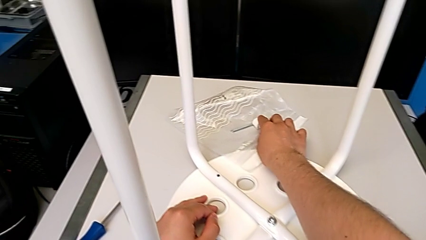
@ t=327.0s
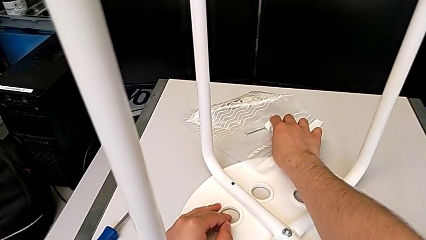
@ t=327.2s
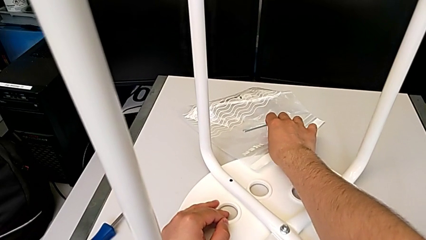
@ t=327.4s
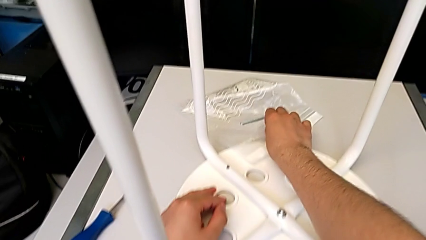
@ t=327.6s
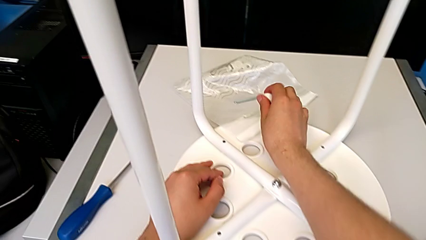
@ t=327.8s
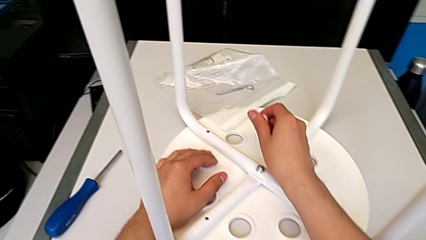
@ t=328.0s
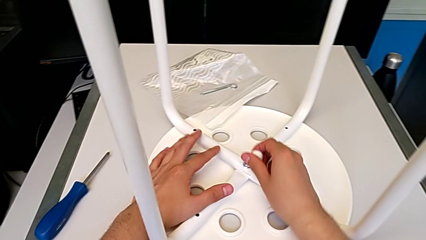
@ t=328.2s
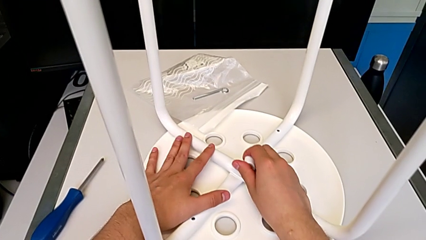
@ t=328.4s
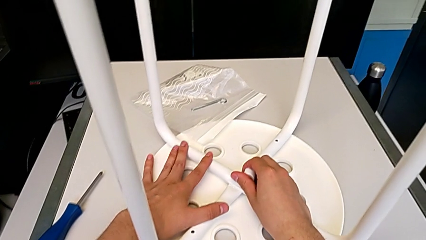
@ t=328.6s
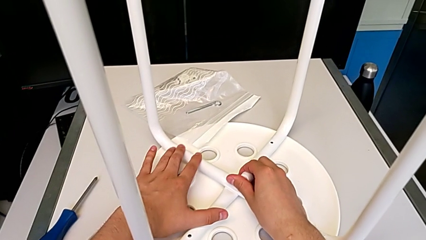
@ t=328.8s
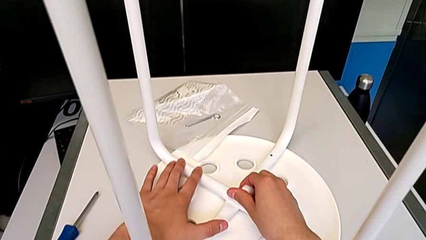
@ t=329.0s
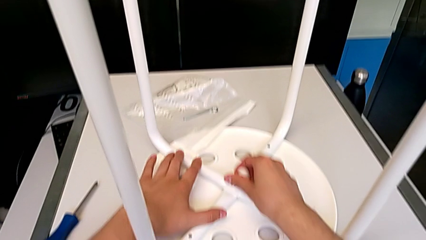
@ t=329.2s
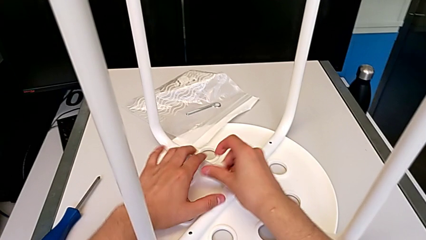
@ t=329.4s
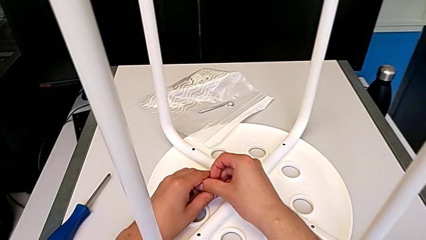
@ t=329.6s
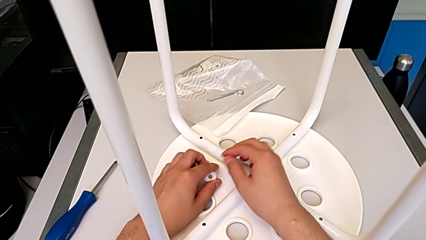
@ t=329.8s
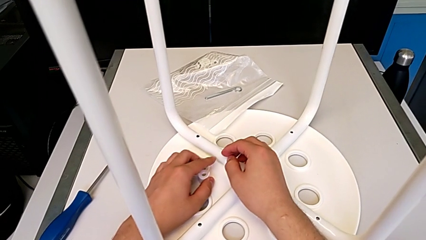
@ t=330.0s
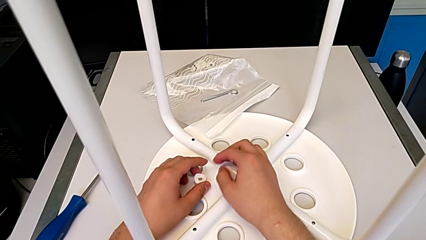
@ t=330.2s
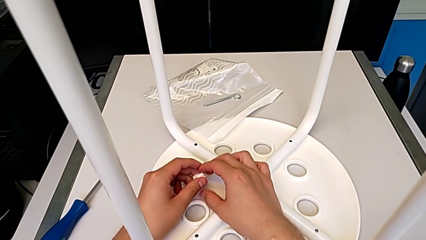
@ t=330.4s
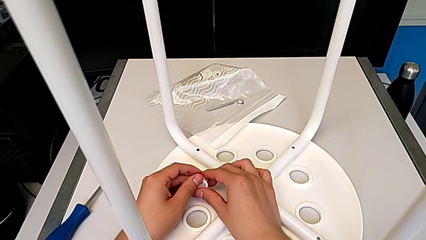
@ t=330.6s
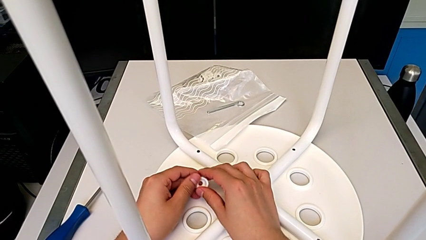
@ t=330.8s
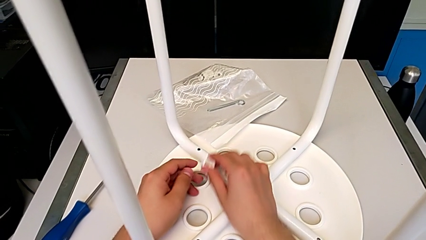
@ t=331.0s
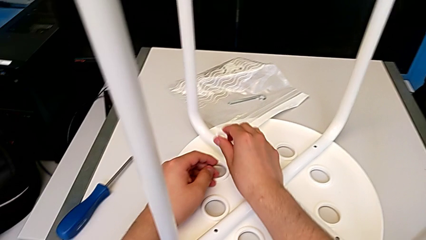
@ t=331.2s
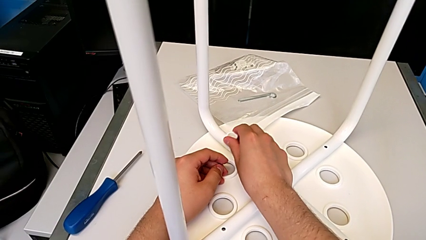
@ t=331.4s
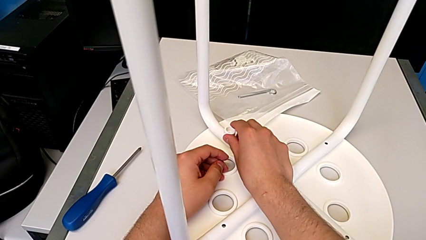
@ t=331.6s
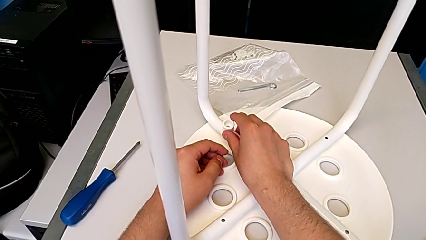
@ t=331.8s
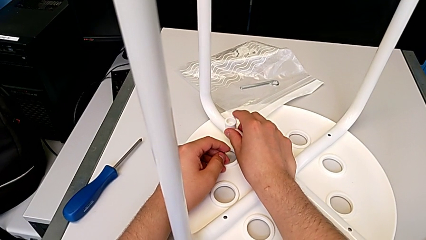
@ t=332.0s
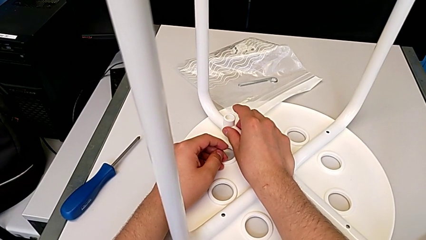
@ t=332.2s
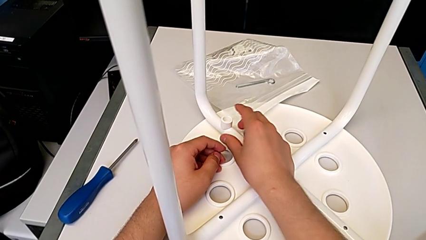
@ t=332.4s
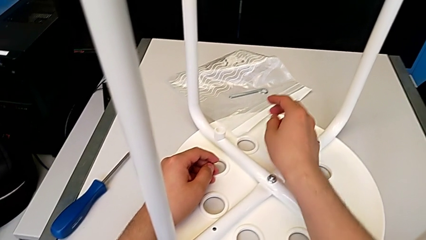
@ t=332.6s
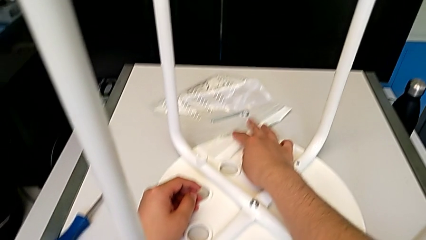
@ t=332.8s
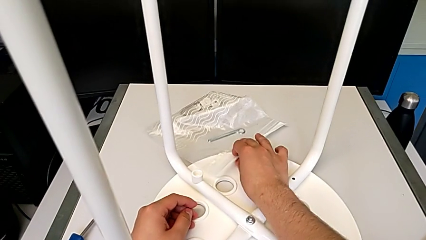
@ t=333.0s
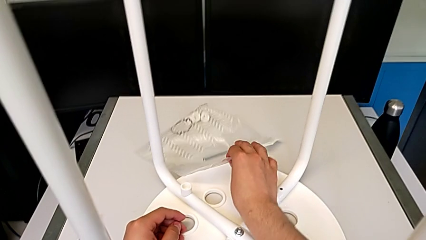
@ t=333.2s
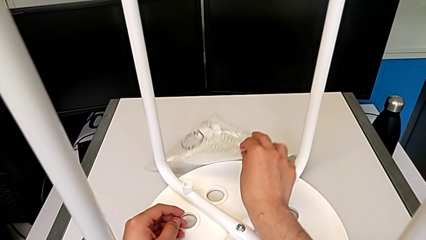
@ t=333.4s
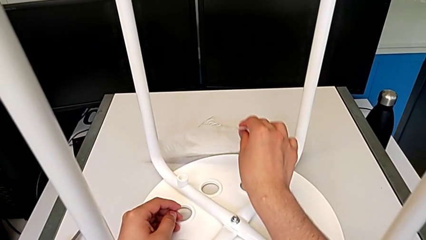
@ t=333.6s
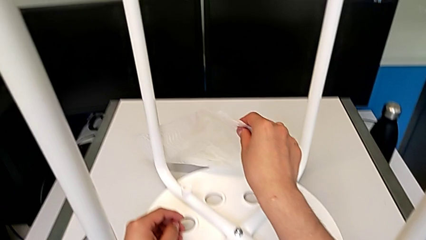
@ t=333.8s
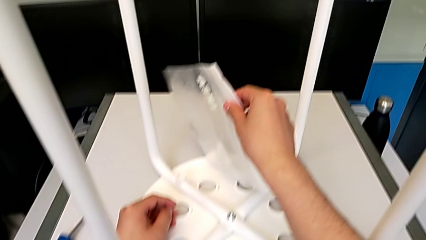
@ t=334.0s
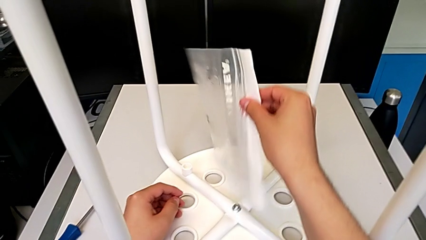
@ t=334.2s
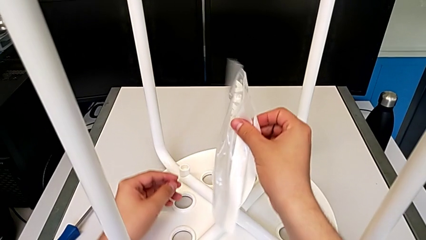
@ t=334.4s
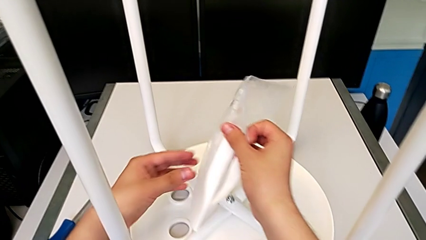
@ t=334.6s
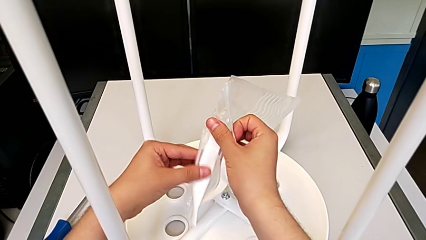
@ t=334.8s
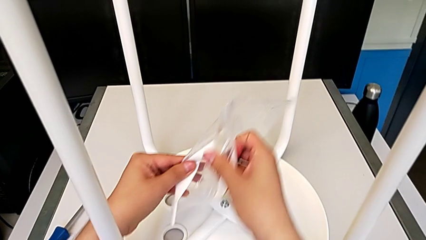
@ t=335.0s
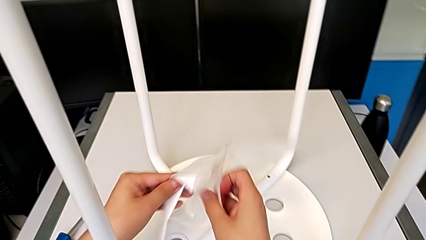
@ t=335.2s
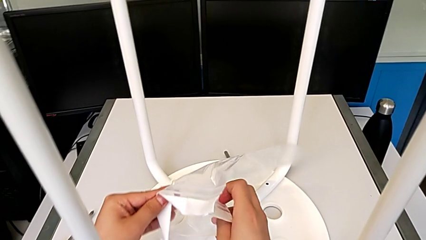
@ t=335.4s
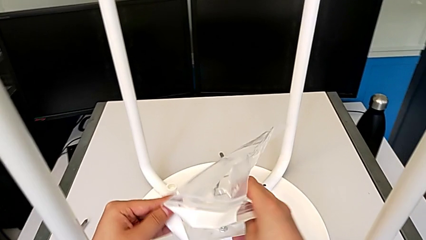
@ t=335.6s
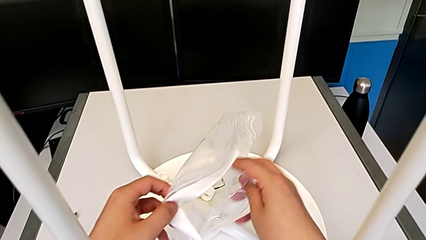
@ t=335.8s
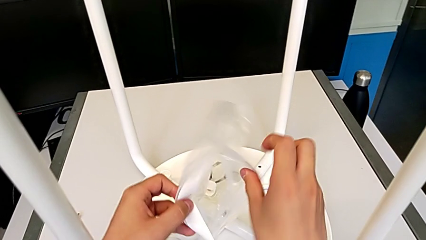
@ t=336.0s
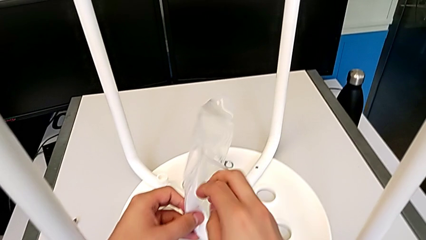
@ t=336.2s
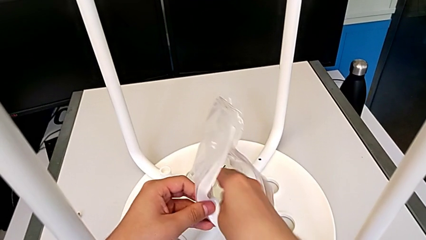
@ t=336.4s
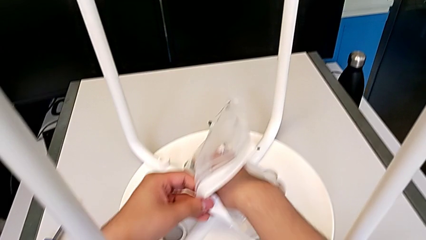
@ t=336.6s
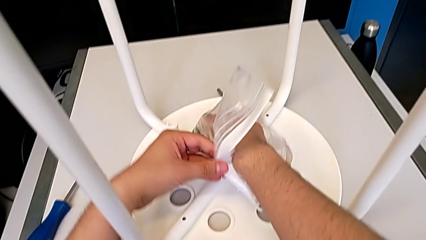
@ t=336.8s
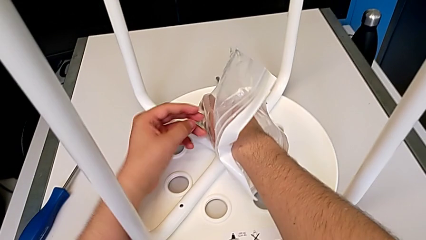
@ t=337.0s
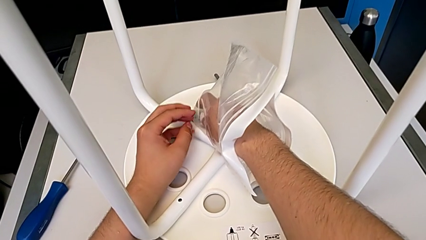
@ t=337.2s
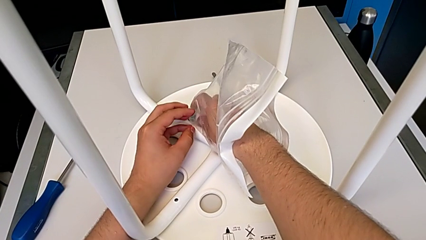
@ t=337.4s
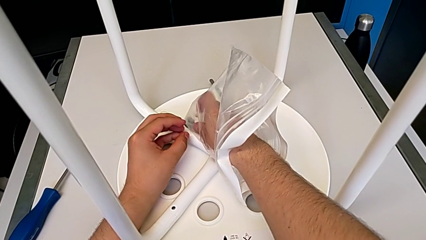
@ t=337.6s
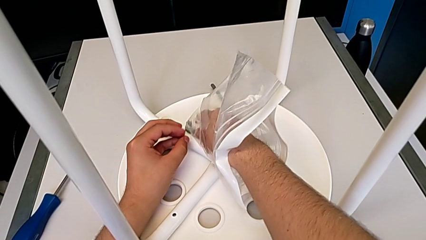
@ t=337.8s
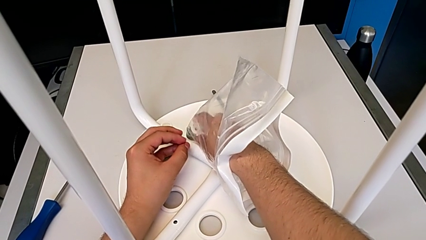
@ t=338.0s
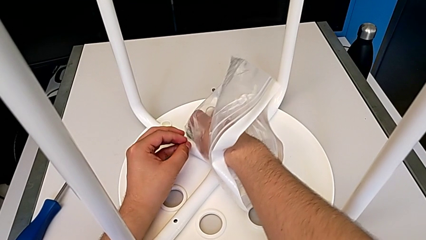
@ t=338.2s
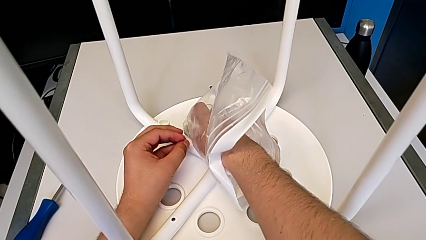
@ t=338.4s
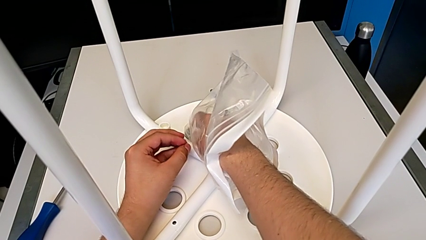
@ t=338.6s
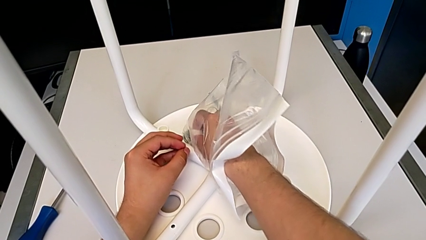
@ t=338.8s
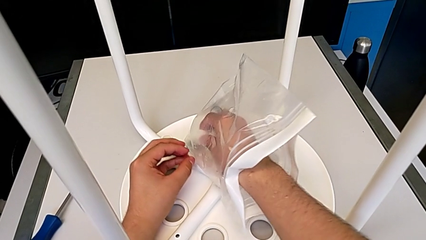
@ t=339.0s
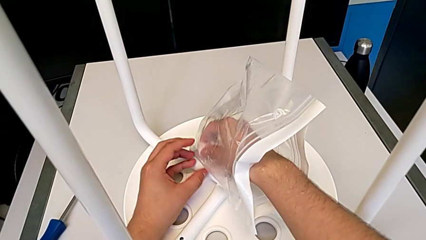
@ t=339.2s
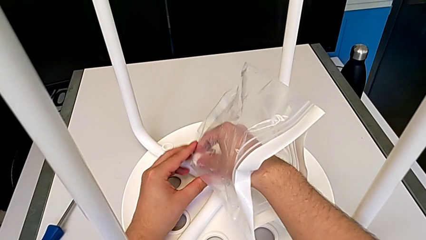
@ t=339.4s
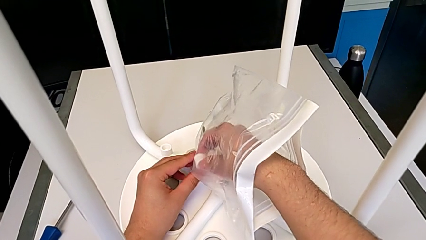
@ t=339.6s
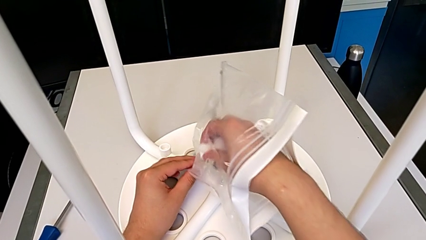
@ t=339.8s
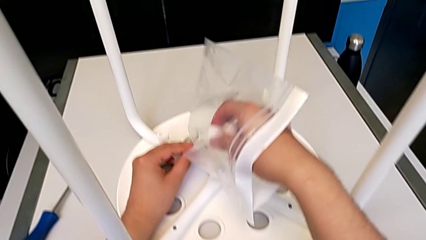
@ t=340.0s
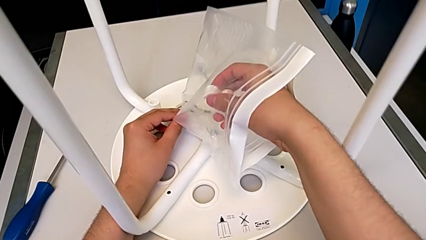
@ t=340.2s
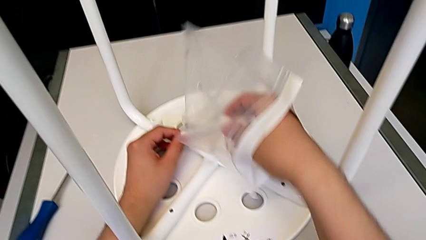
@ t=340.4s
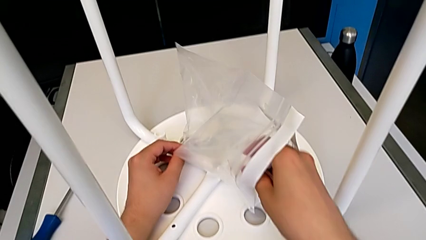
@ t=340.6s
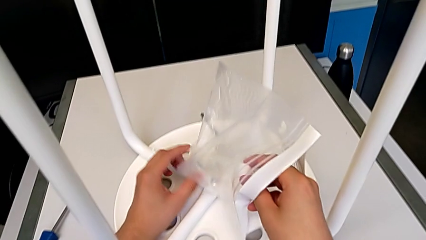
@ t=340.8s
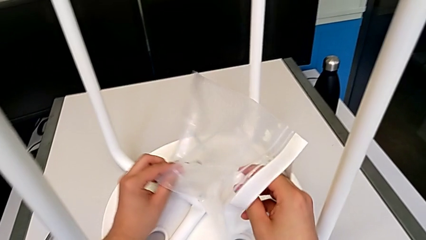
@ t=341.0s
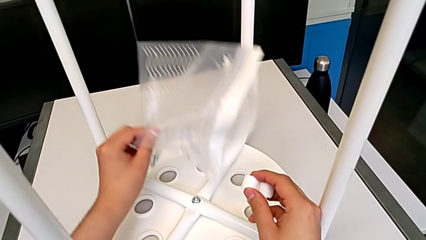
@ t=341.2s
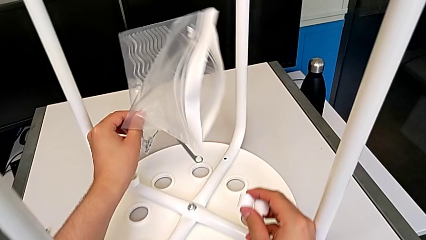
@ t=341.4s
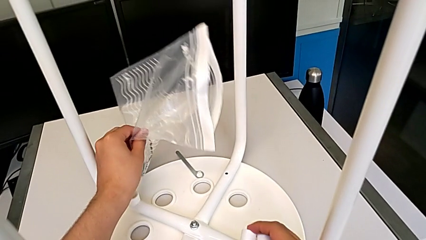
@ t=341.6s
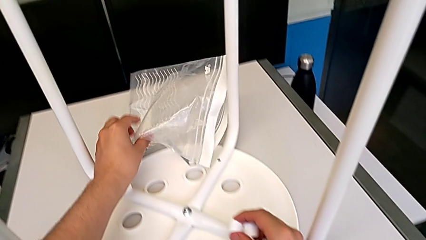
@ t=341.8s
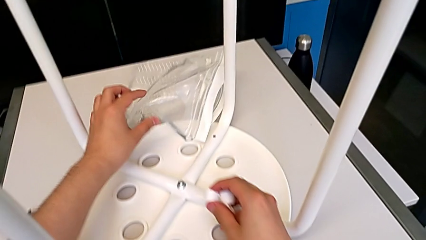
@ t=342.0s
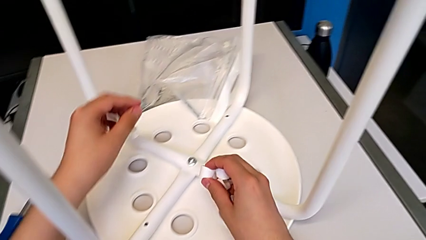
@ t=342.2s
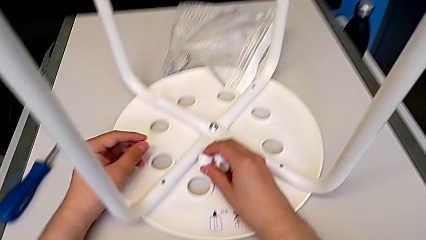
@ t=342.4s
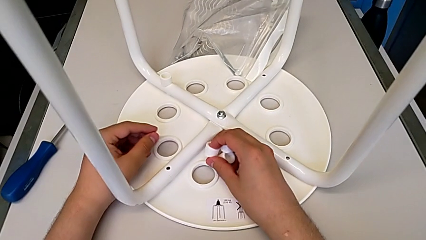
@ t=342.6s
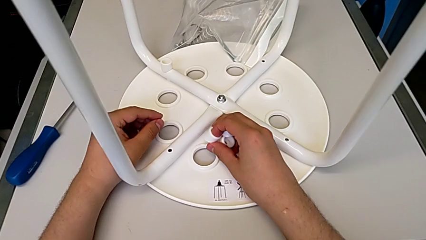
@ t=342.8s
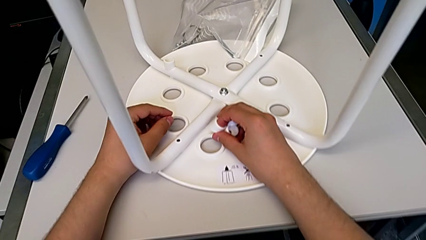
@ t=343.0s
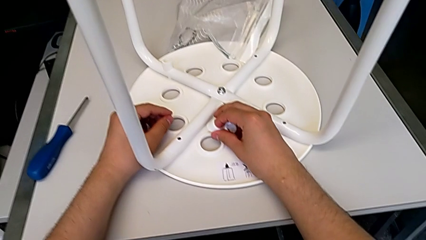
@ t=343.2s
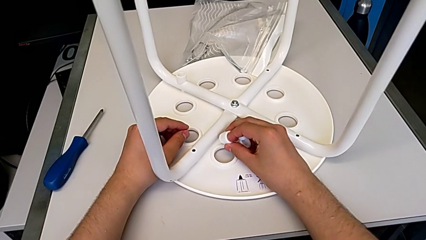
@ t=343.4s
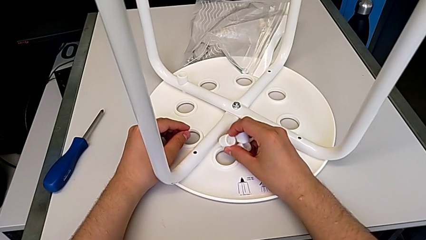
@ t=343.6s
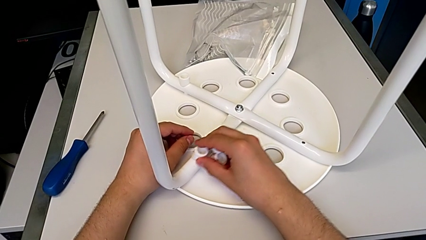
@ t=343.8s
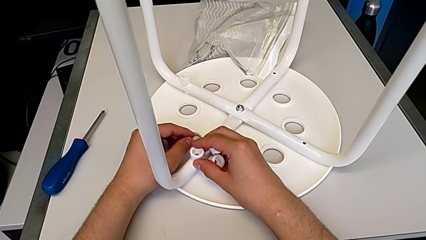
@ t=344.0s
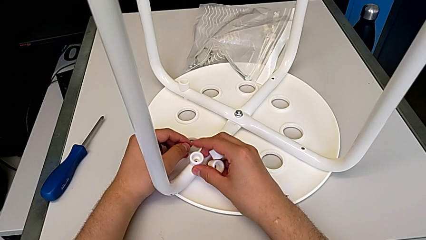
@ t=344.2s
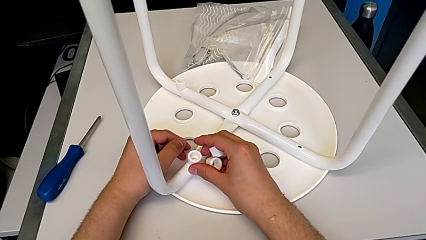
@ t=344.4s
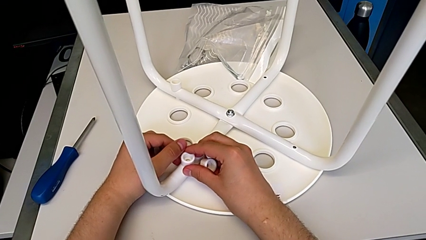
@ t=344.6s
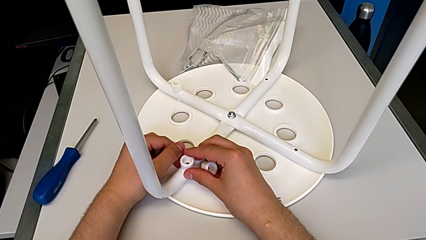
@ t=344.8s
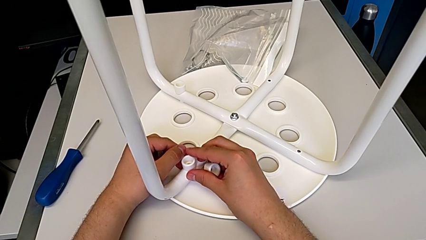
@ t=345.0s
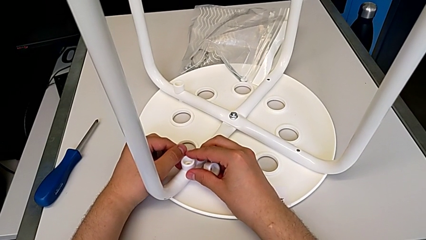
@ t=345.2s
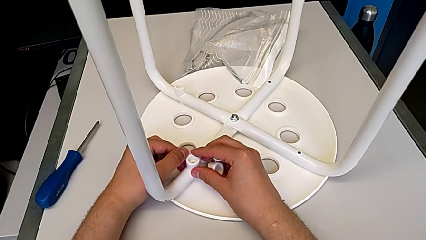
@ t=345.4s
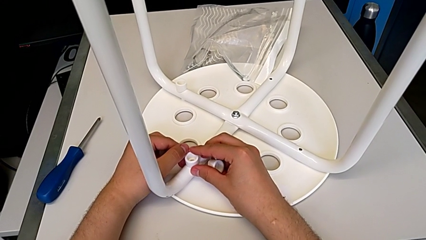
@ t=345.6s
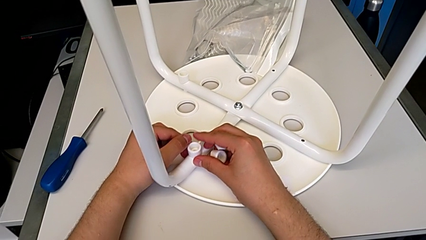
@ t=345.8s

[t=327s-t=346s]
The camera wearer is putting a saddle washer on the leg of the chair. They grab the washer and begin to place the white washer.
